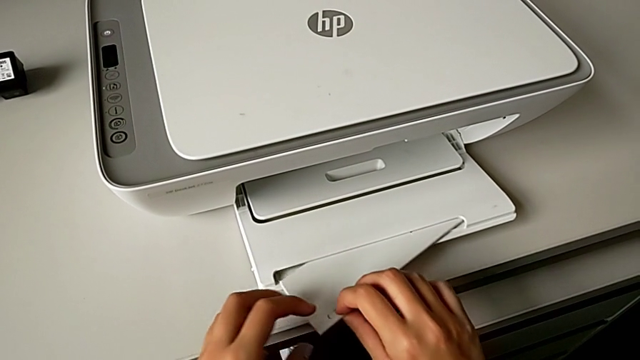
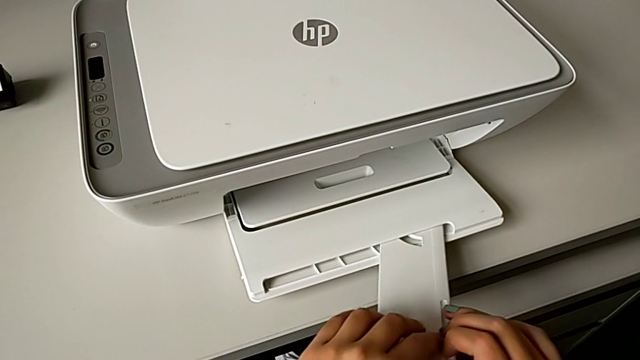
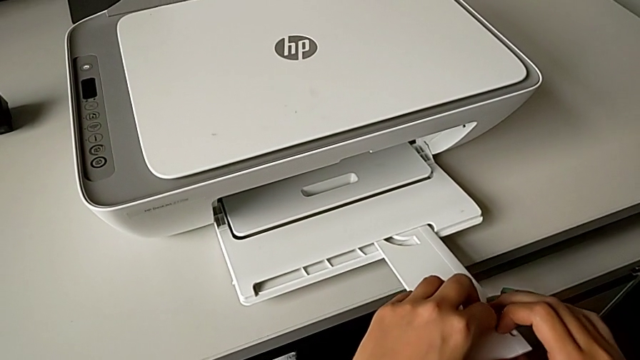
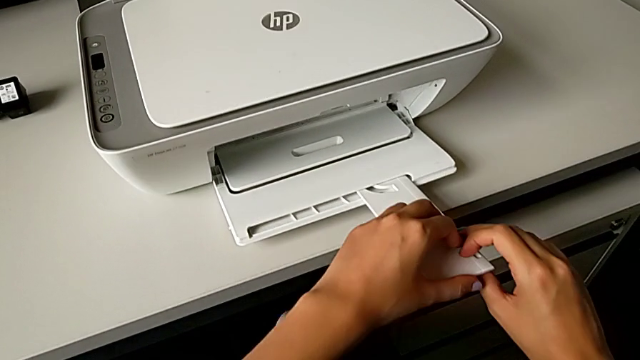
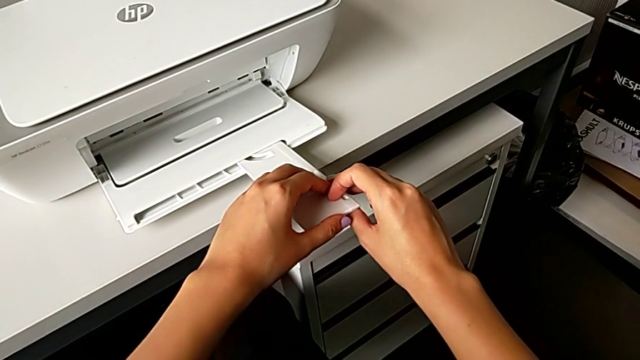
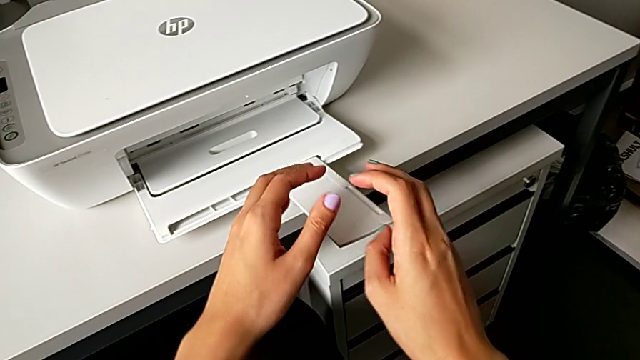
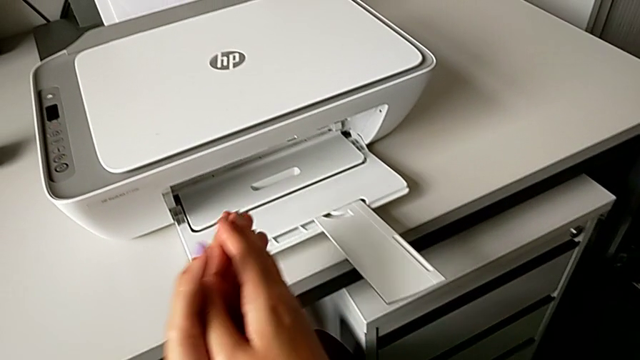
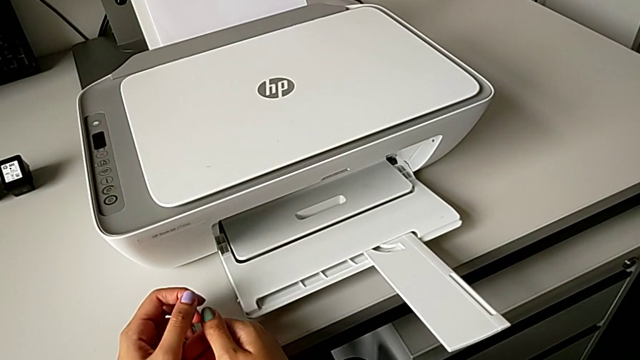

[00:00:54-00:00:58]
The camera wearer is pulling out the output paper tray. They pull the extending paper tray.

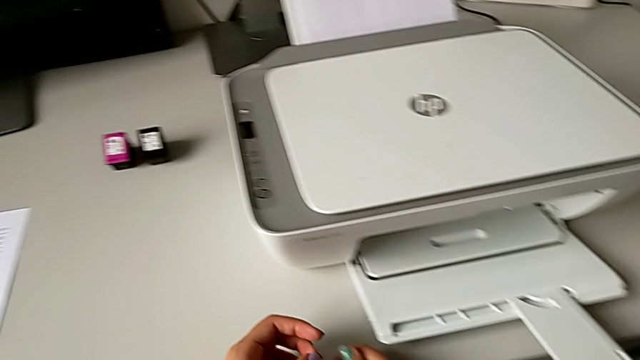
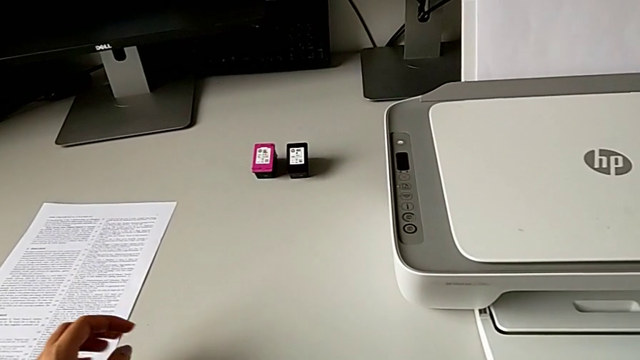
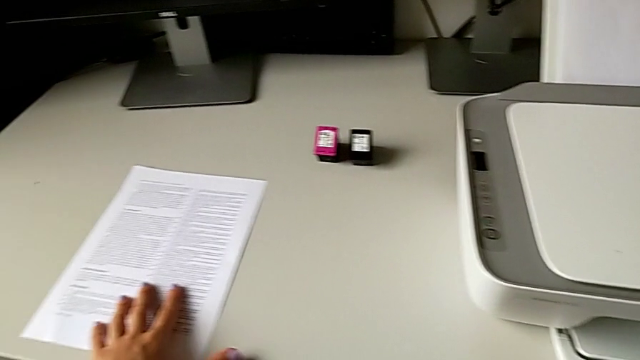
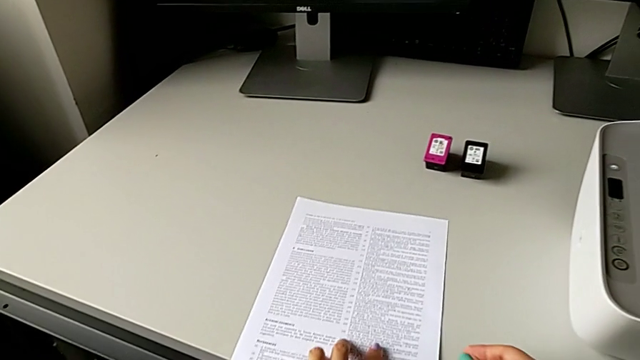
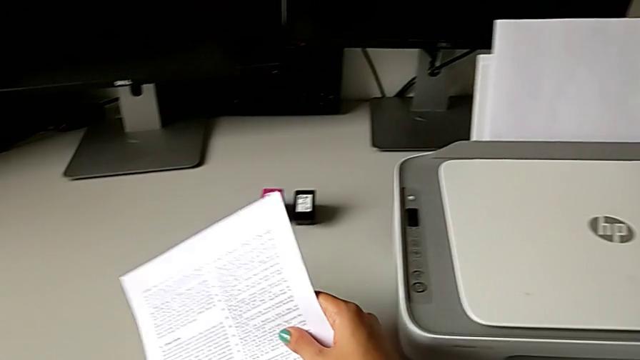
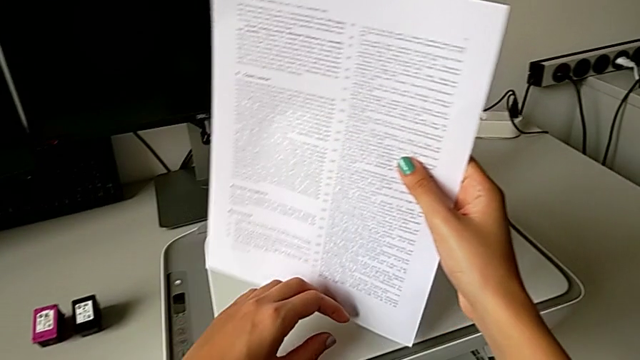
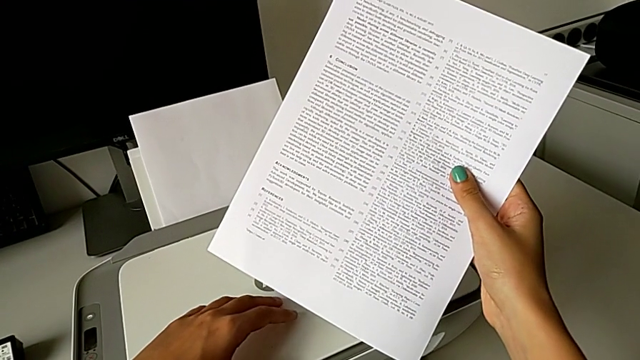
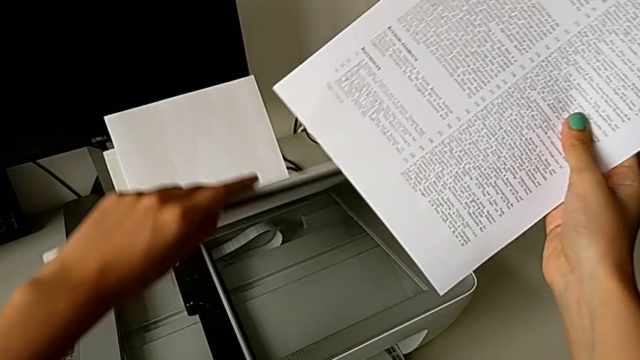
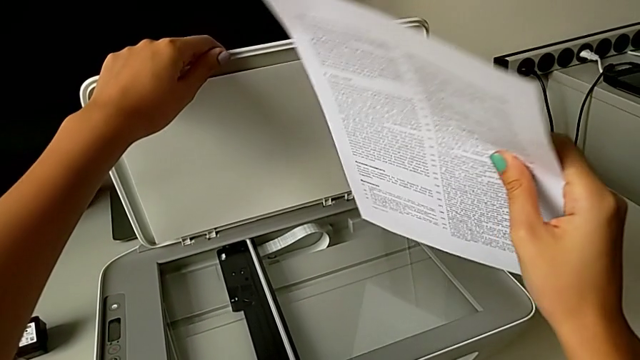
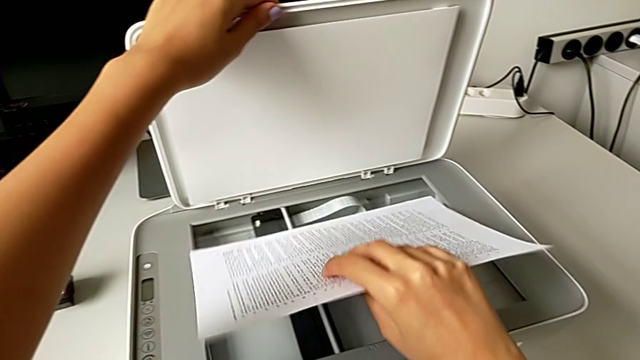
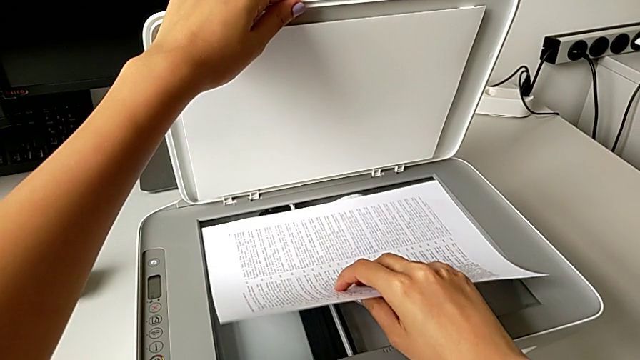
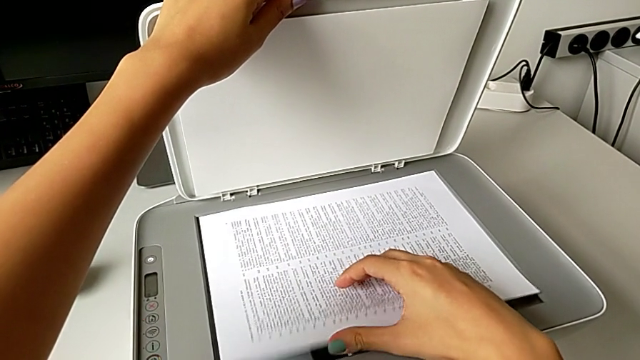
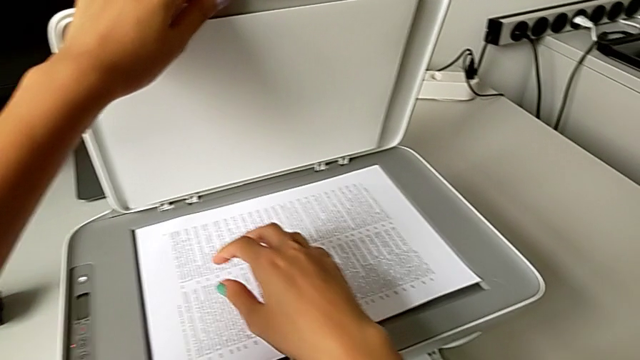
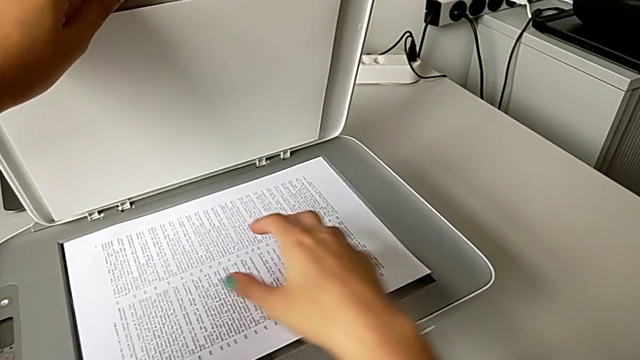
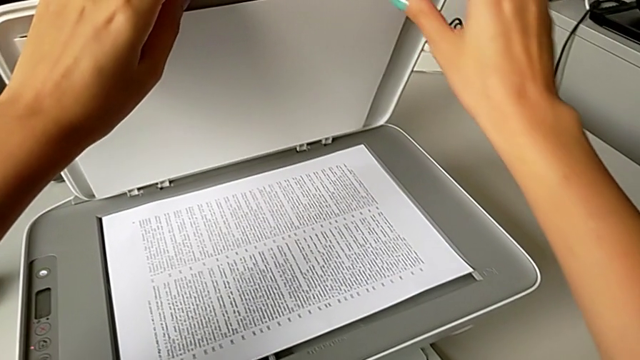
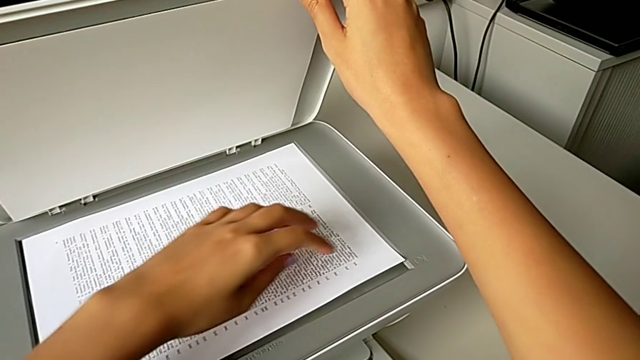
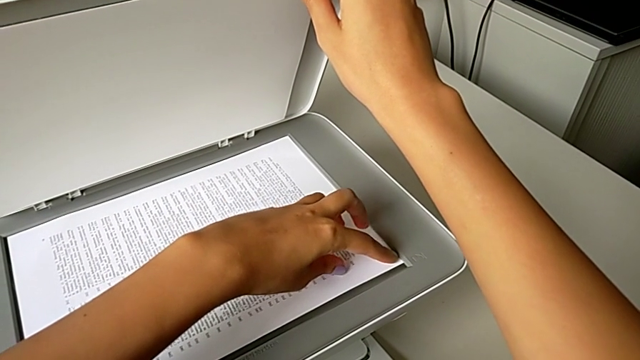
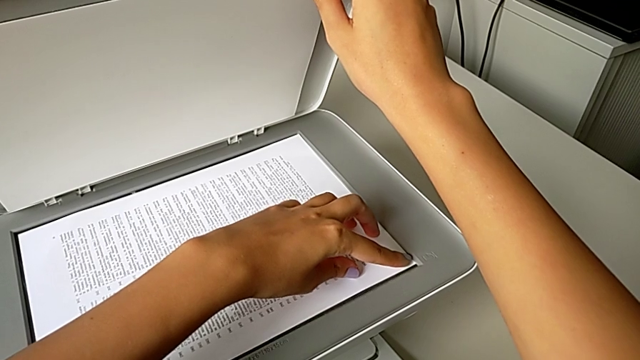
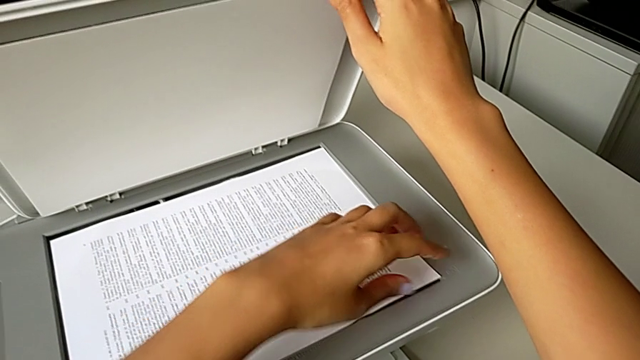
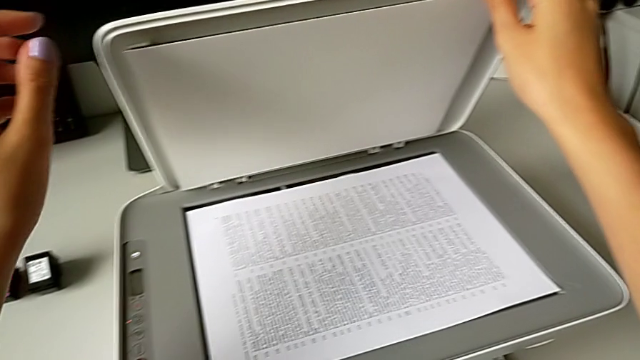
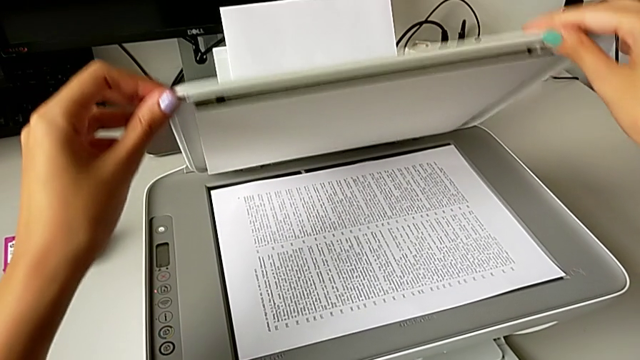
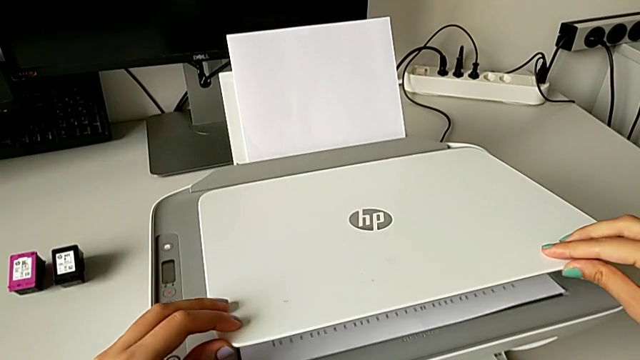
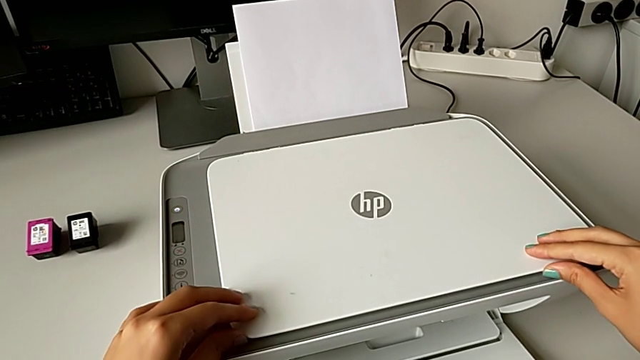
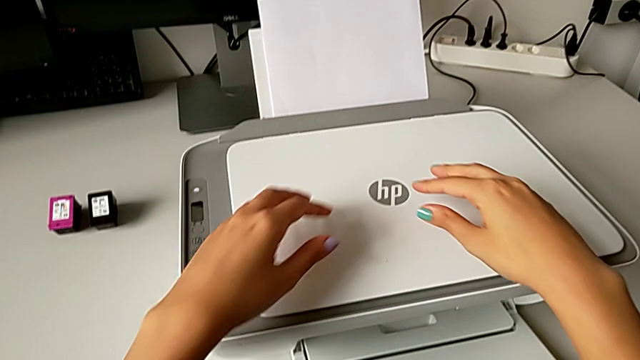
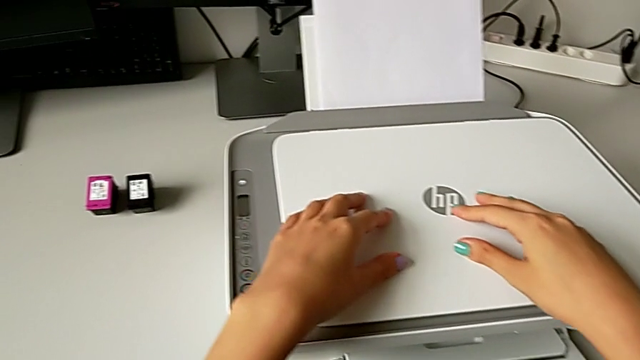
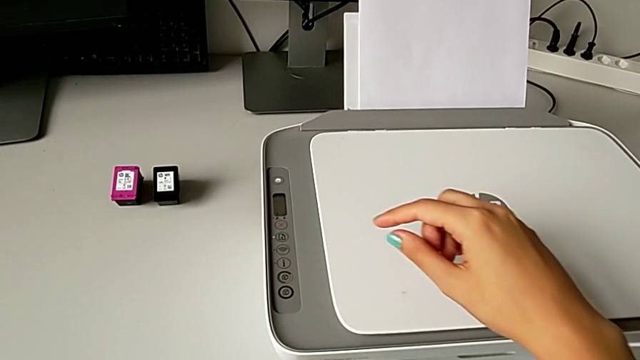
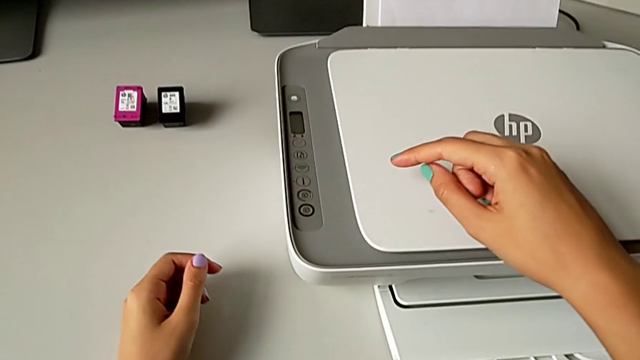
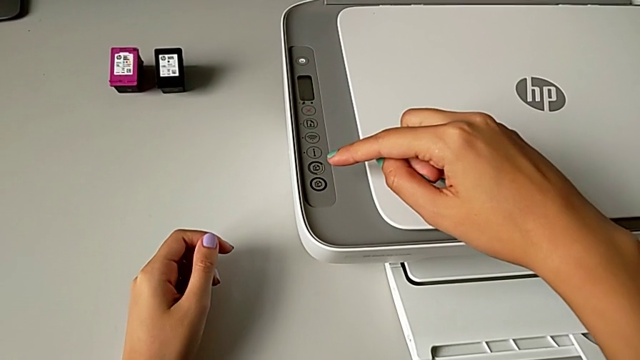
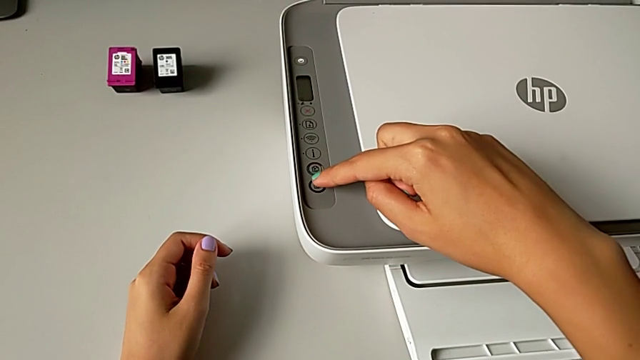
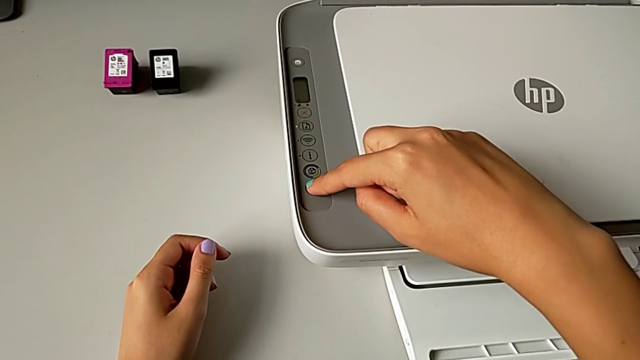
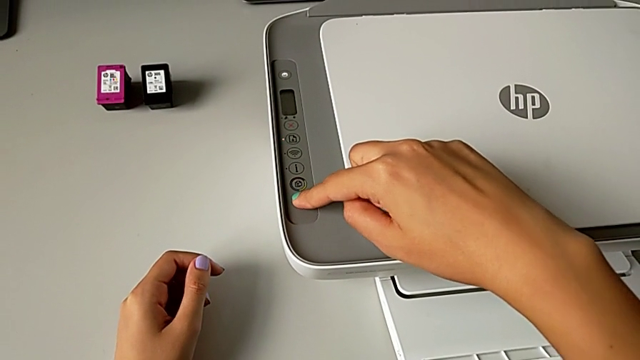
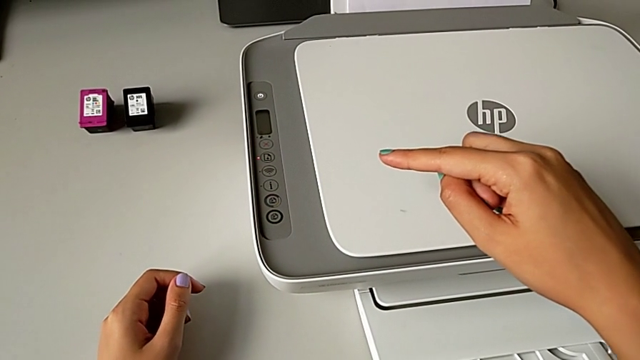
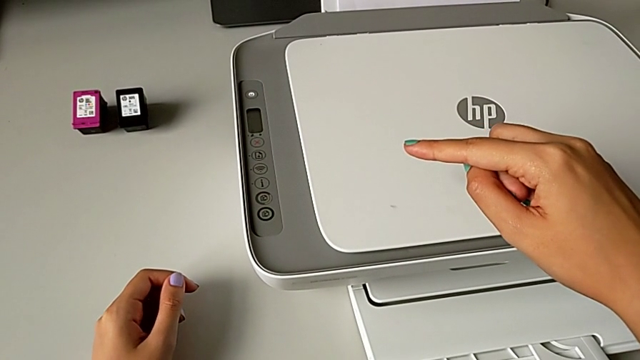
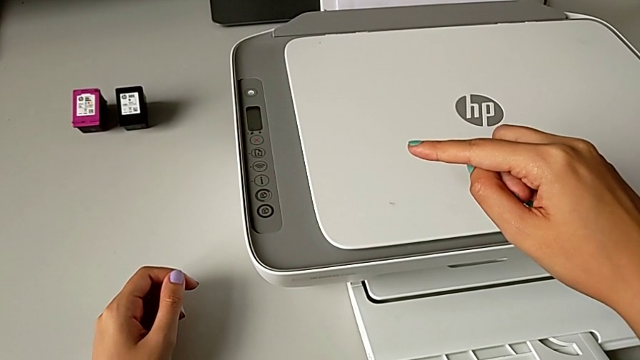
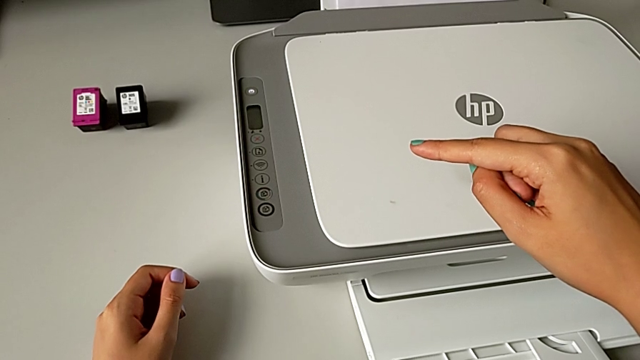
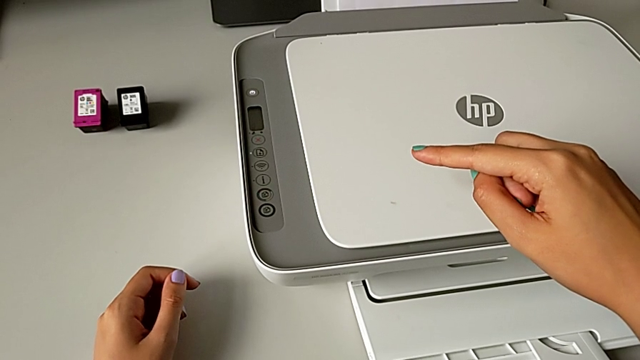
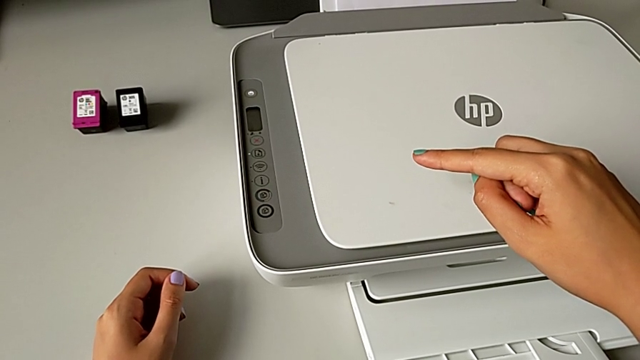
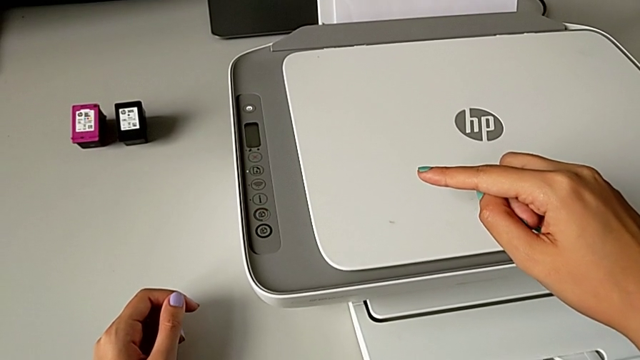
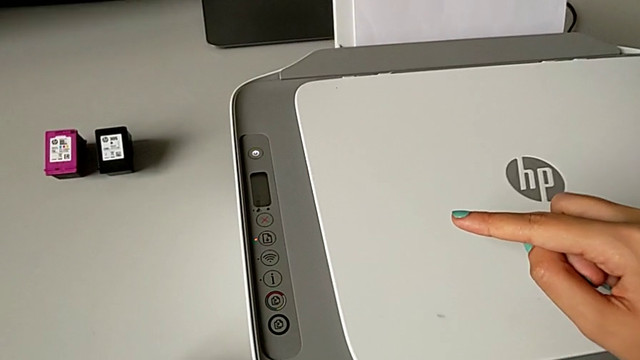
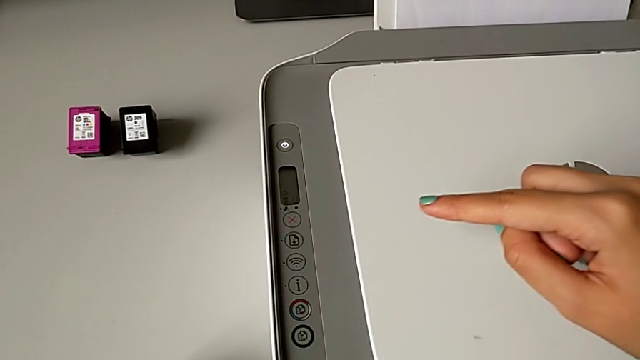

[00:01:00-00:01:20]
The camera wearer is making a black-and-white copy. They grab the paper stack, open the copy gate, place the paper stack, align it, close the copy gate and press the copy button.
